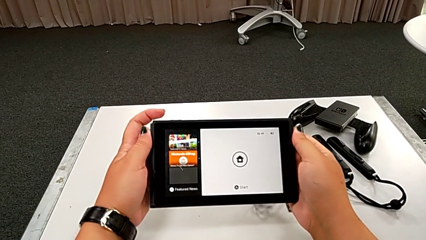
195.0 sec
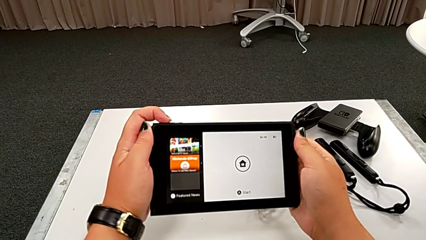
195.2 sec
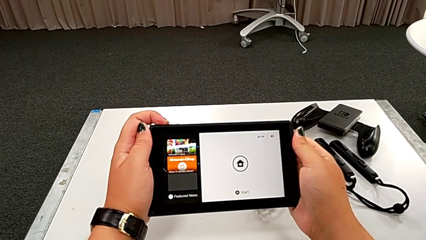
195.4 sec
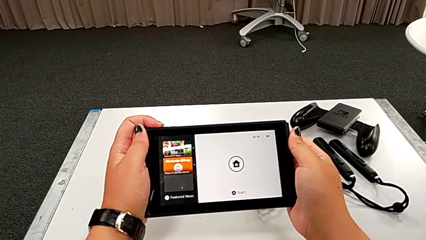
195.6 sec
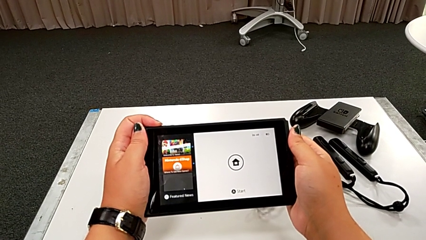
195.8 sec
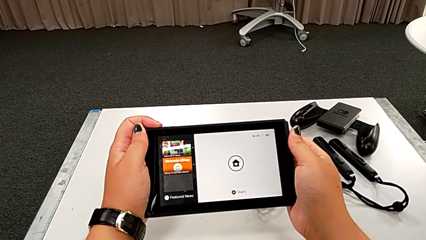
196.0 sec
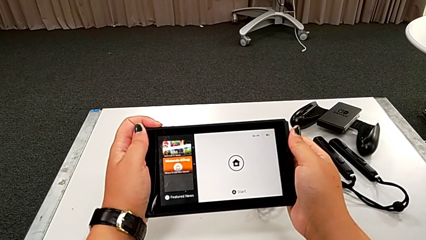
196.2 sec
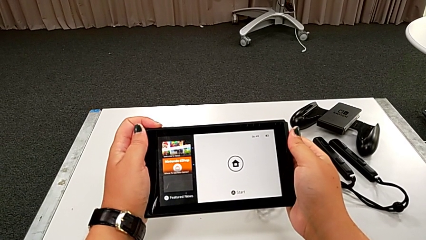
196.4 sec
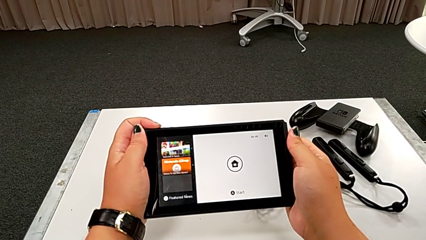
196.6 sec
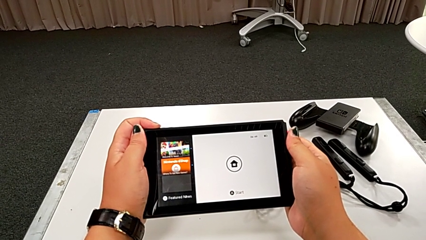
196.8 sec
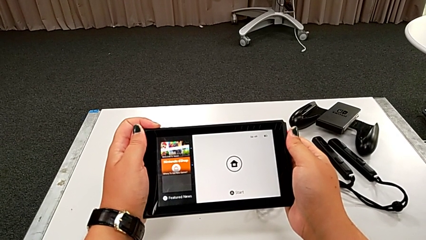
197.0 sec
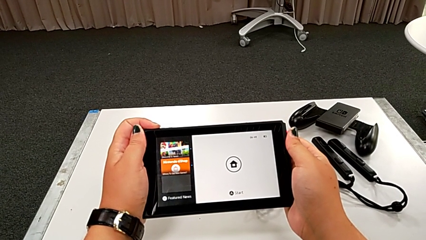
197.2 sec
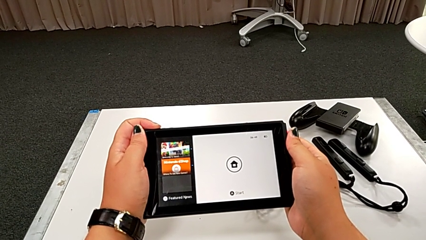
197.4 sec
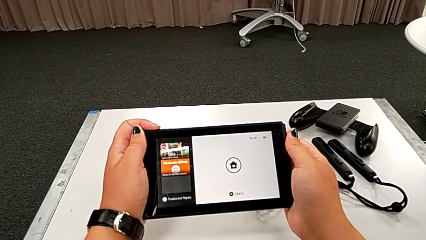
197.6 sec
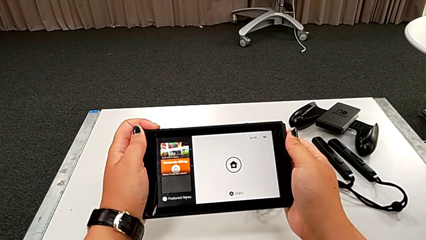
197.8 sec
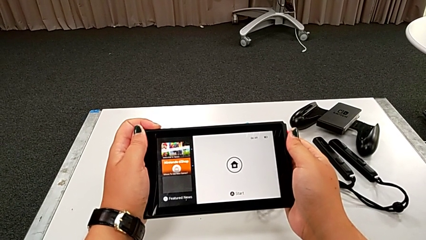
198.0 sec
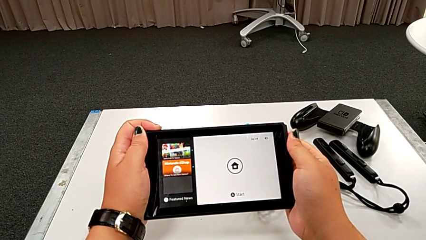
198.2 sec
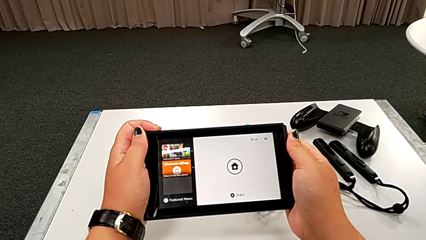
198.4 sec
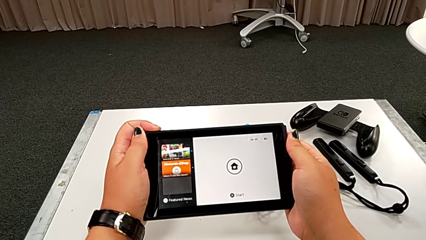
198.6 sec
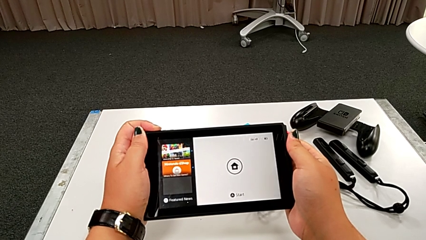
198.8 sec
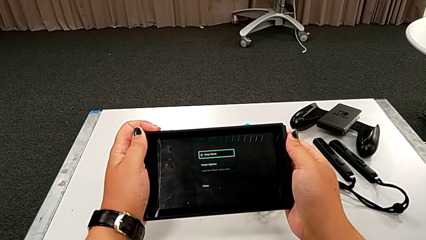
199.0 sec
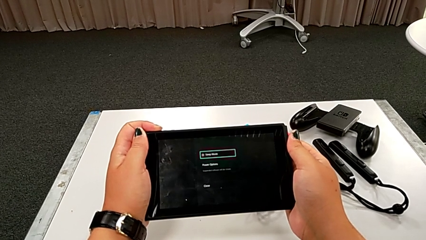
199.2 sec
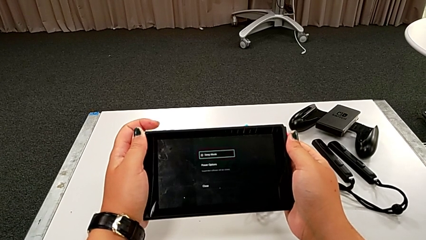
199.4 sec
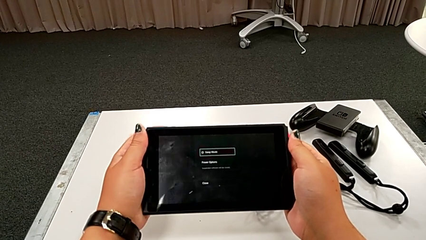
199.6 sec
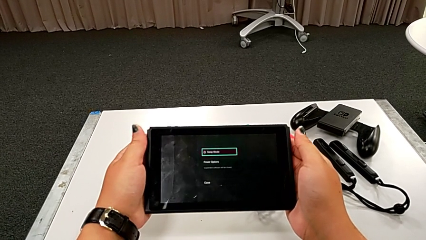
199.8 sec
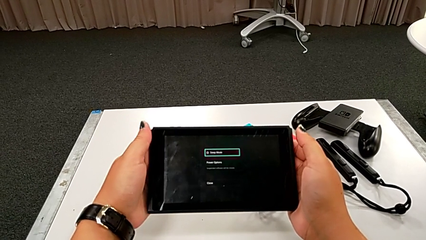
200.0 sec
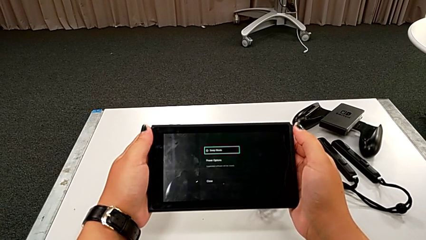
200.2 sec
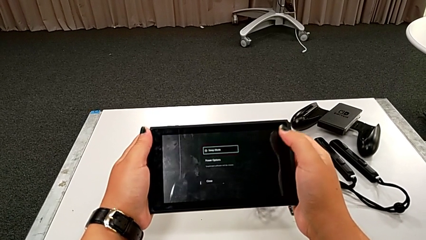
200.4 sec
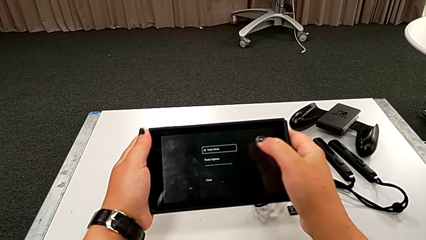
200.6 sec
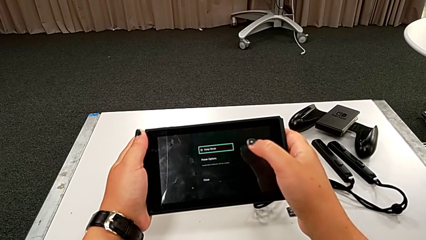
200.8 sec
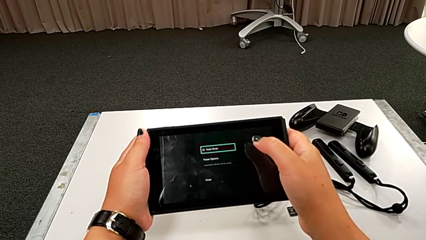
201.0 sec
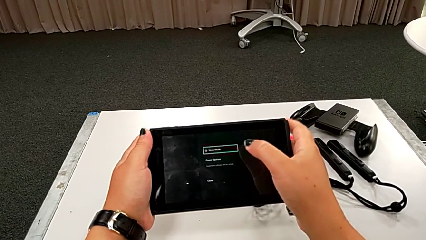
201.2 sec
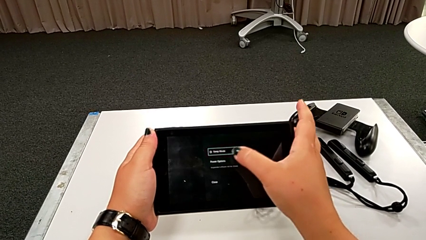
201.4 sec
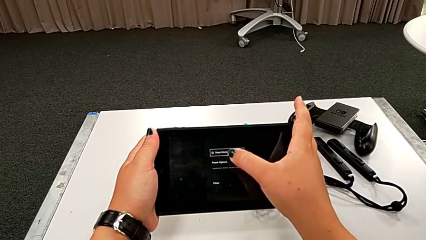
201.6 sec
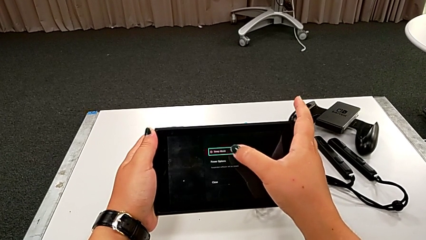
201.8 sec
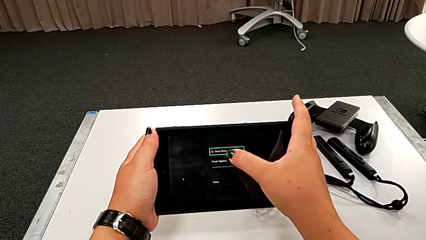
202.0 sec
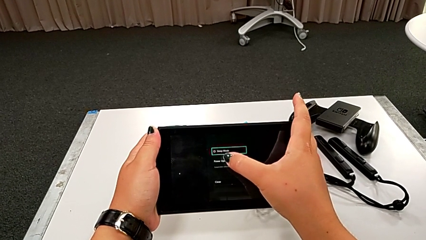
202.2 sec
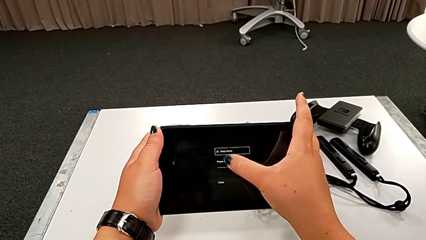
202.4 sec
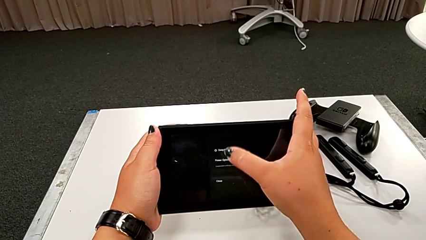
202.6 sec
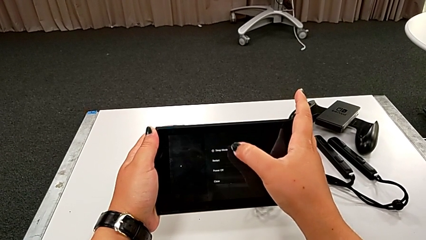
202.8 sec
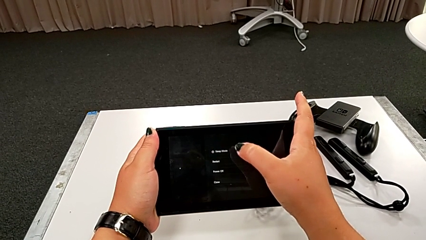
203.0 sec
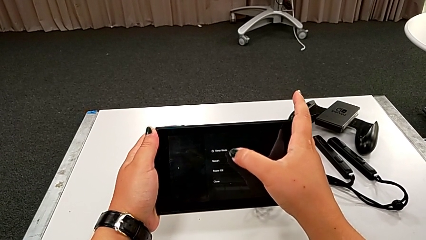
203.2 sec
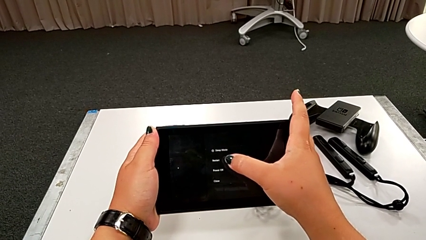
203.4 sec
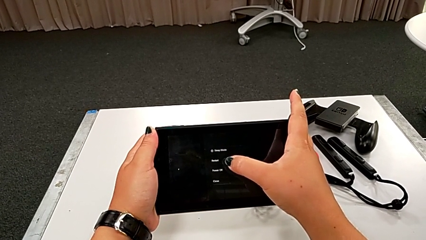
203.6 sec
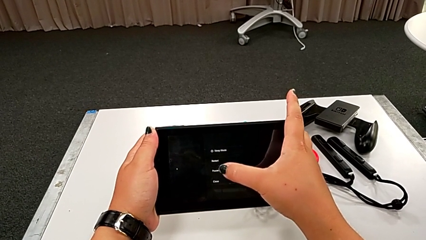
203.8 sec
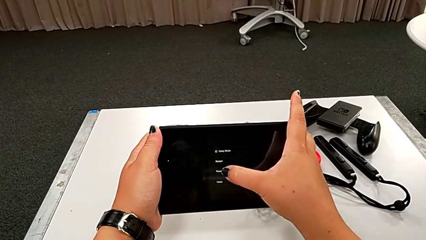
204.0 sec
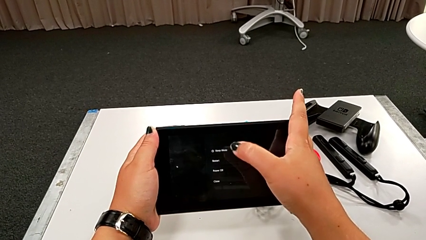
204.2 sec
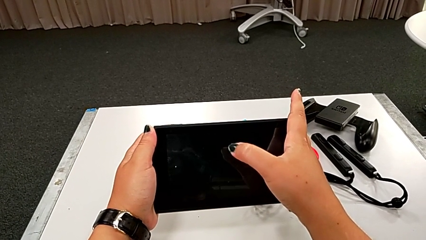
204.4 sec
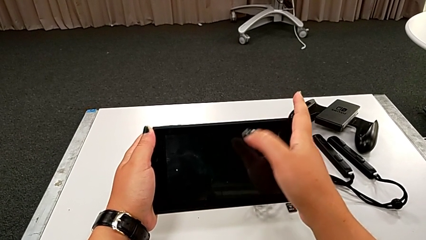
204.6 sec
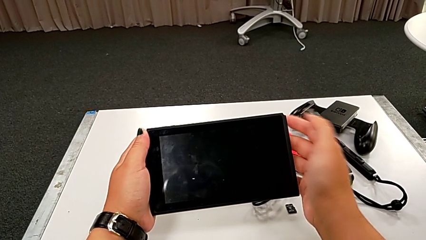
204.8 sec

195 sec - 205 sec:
The camera wearer turns off the Nintendo Switch. They press the black button, touch the black touch screen and turn off the black touch screen.
